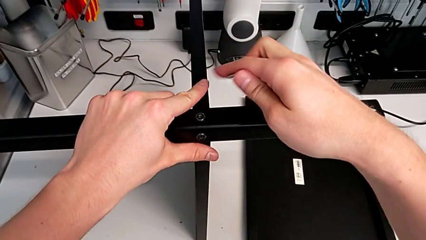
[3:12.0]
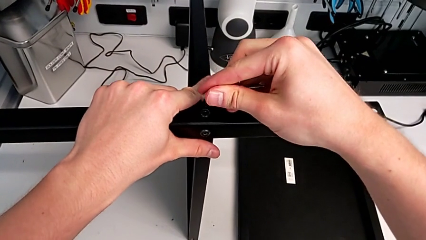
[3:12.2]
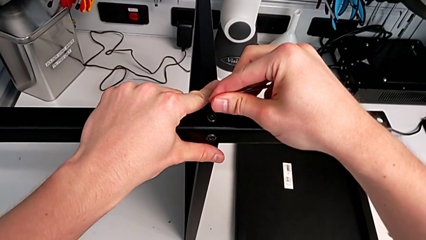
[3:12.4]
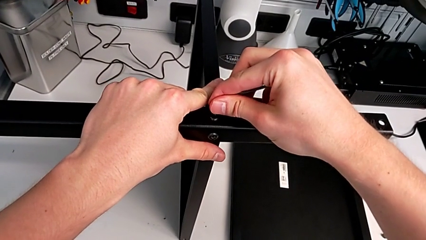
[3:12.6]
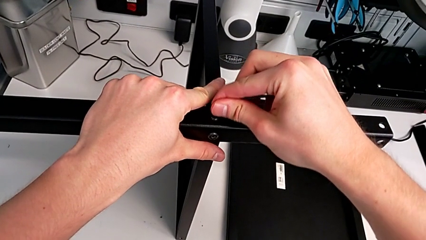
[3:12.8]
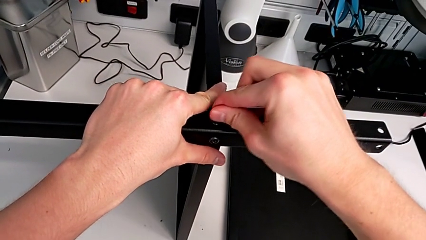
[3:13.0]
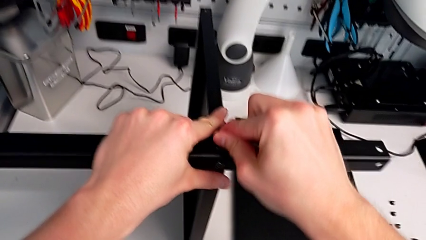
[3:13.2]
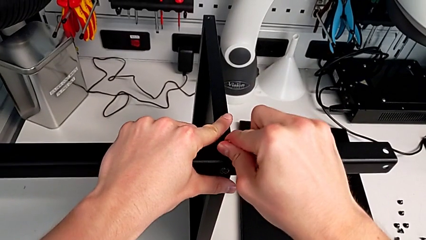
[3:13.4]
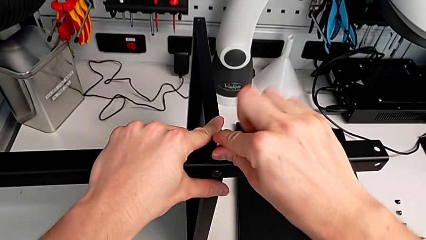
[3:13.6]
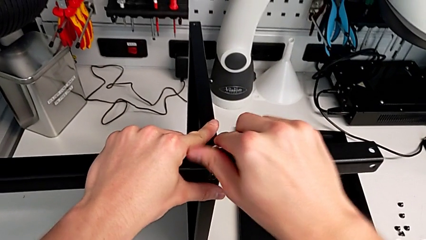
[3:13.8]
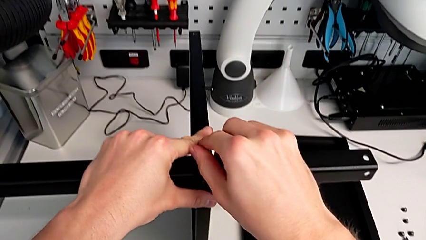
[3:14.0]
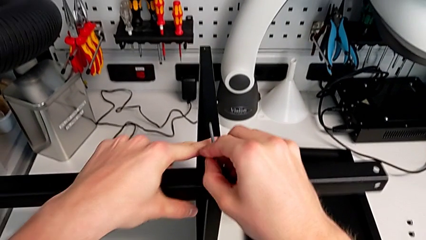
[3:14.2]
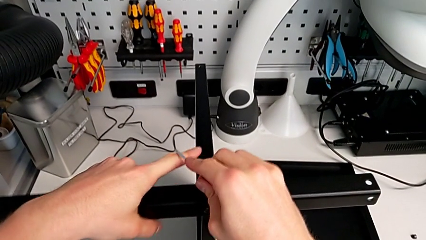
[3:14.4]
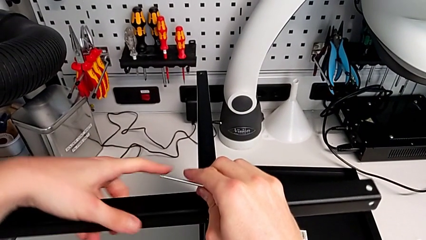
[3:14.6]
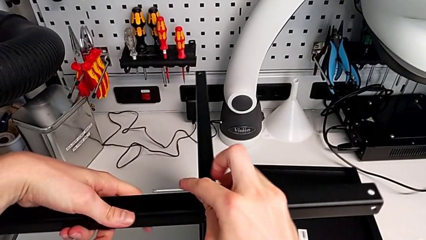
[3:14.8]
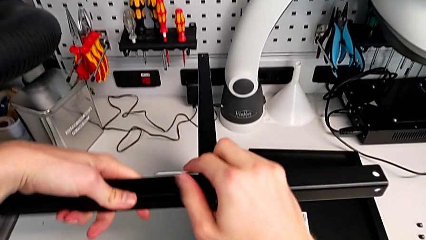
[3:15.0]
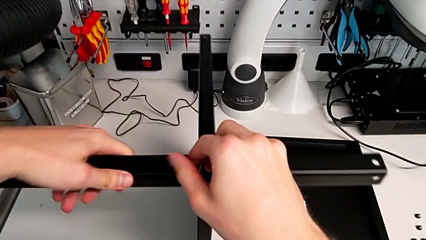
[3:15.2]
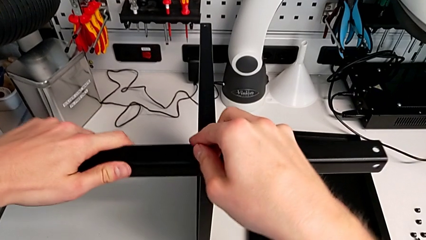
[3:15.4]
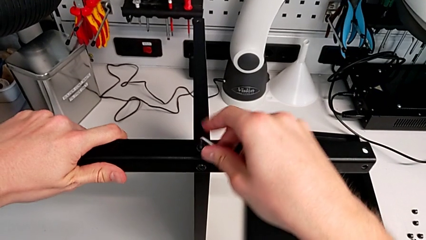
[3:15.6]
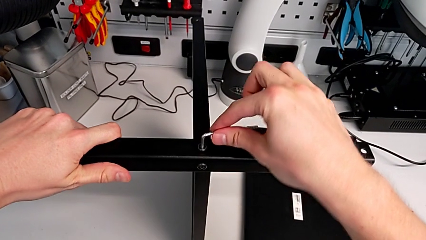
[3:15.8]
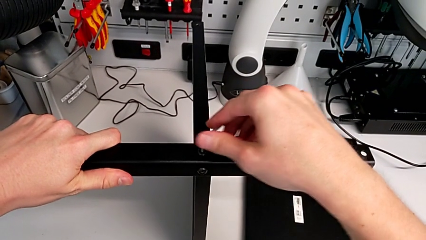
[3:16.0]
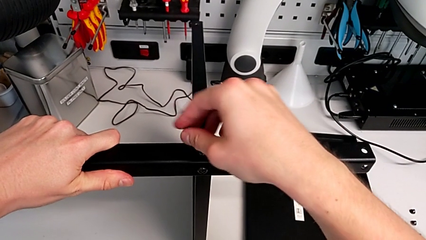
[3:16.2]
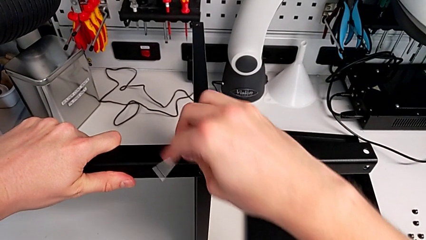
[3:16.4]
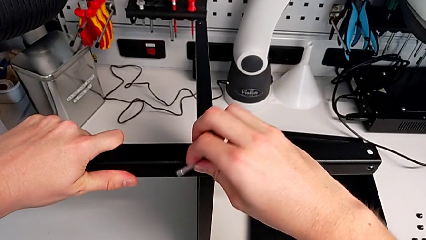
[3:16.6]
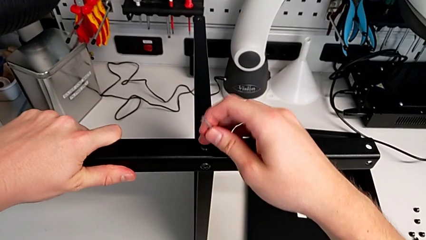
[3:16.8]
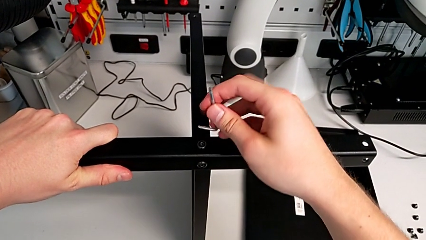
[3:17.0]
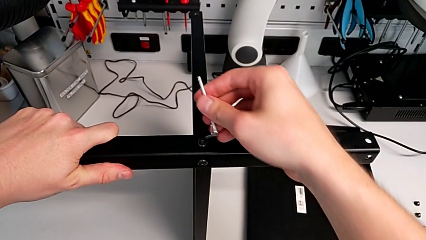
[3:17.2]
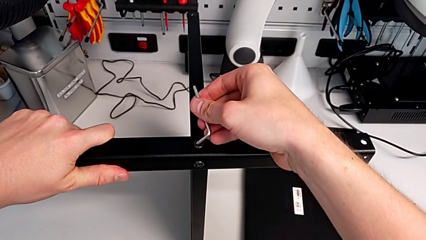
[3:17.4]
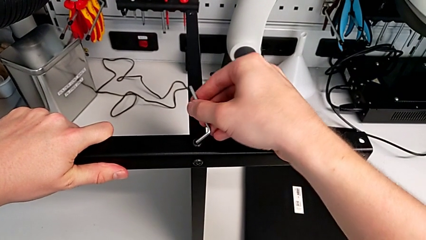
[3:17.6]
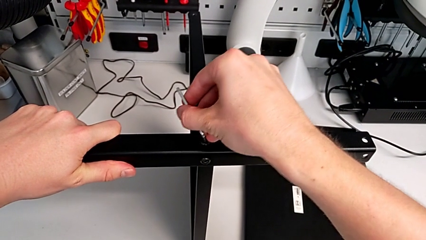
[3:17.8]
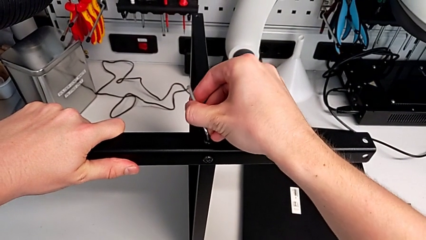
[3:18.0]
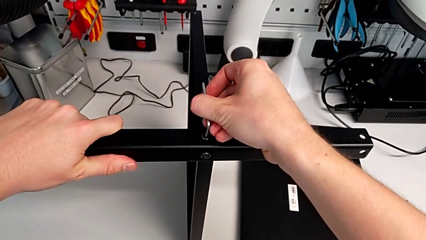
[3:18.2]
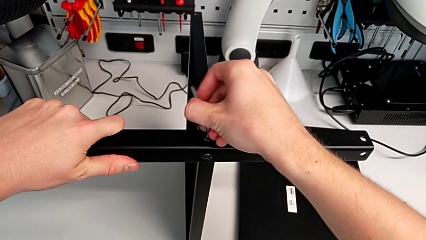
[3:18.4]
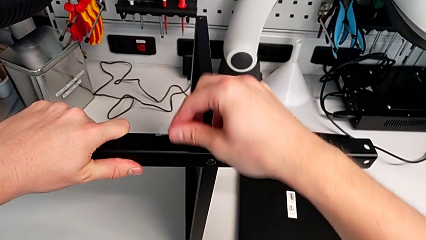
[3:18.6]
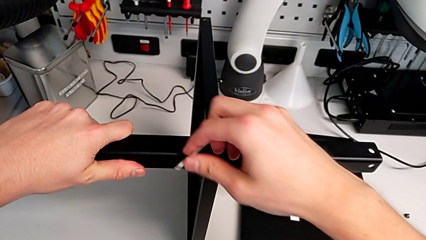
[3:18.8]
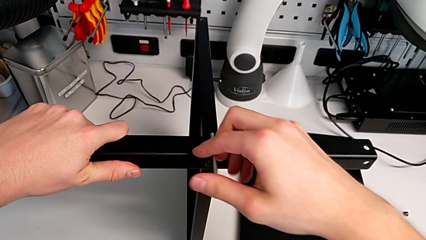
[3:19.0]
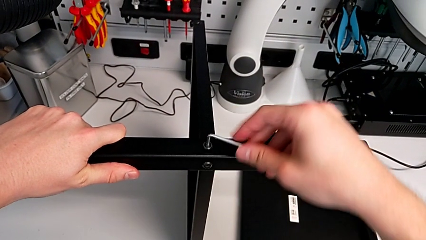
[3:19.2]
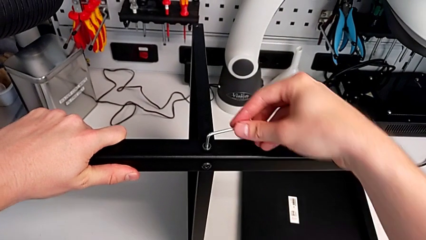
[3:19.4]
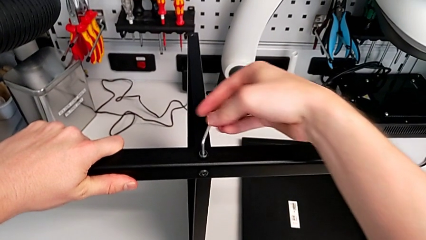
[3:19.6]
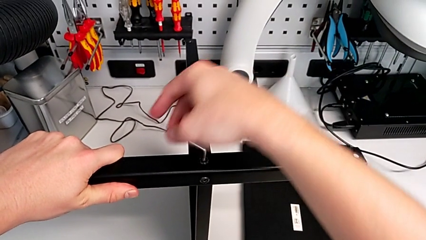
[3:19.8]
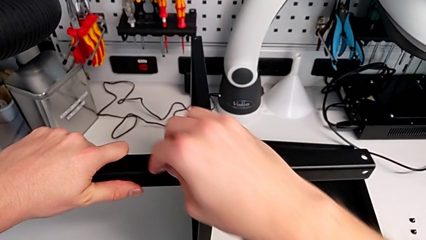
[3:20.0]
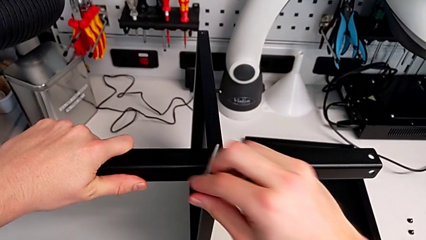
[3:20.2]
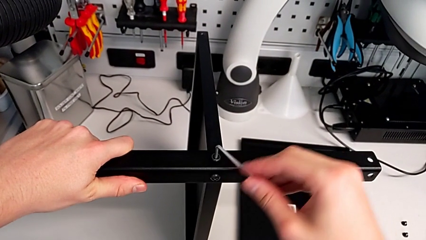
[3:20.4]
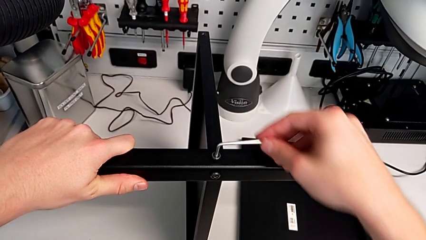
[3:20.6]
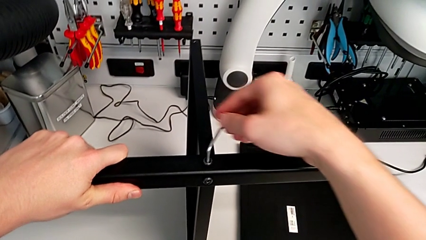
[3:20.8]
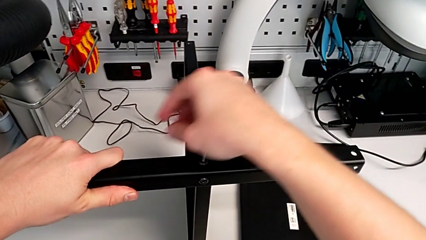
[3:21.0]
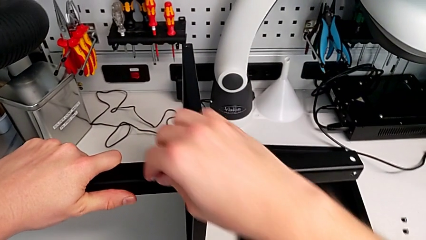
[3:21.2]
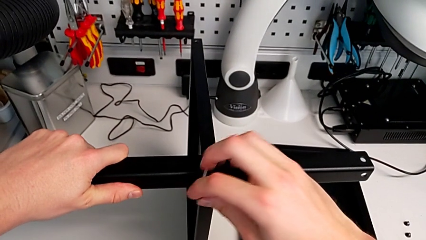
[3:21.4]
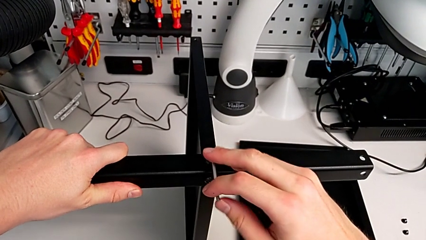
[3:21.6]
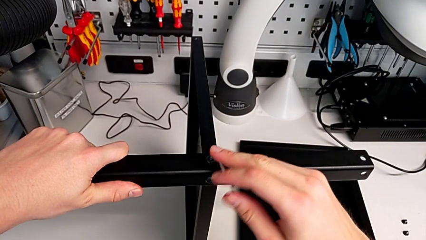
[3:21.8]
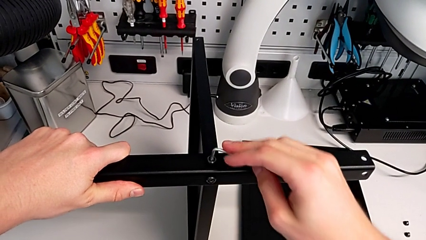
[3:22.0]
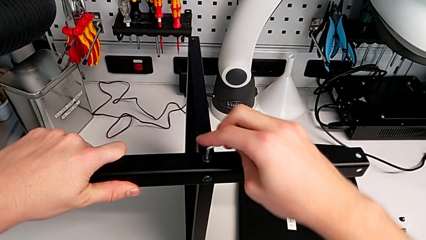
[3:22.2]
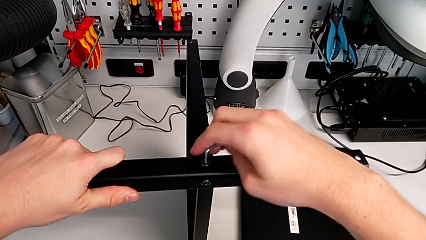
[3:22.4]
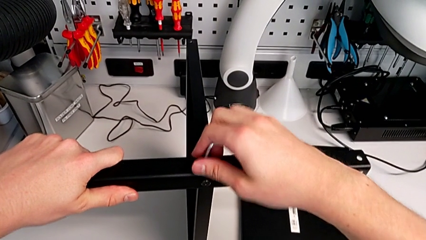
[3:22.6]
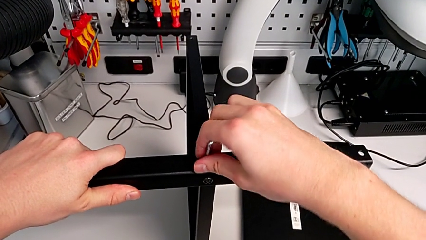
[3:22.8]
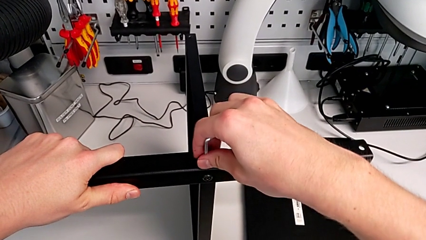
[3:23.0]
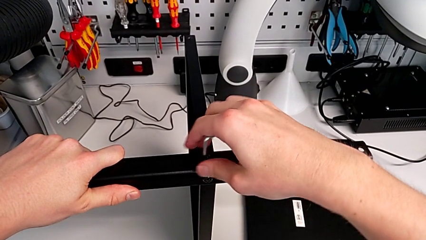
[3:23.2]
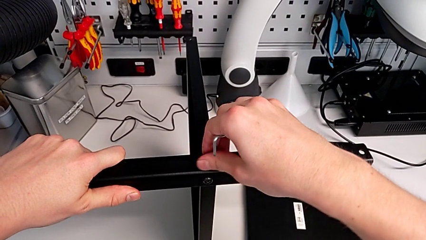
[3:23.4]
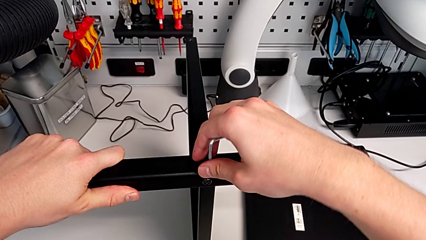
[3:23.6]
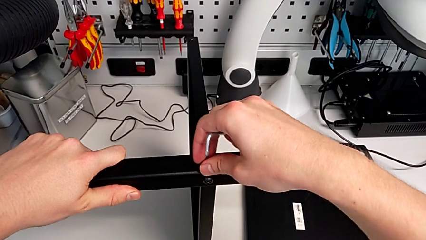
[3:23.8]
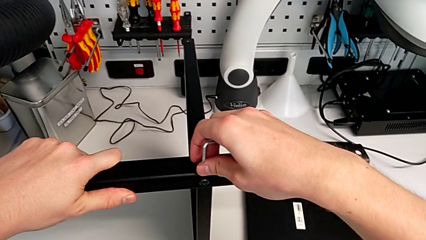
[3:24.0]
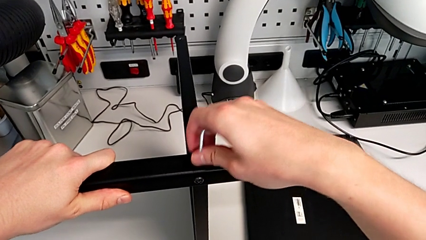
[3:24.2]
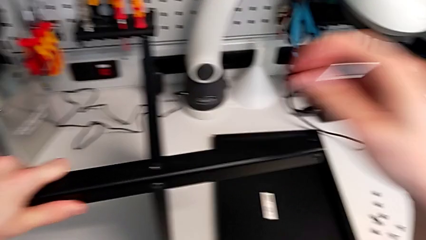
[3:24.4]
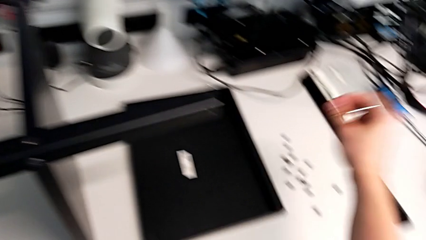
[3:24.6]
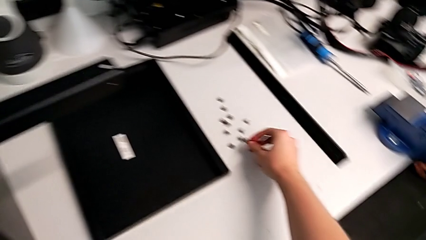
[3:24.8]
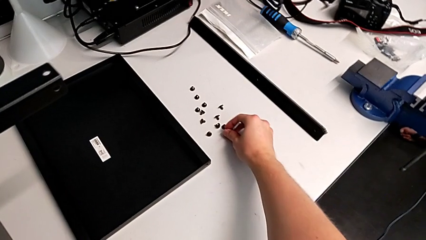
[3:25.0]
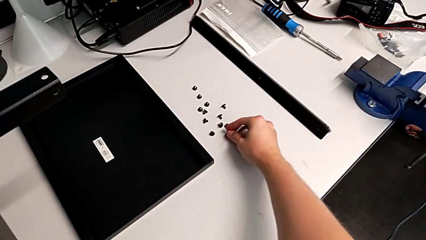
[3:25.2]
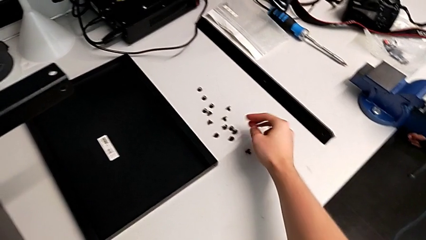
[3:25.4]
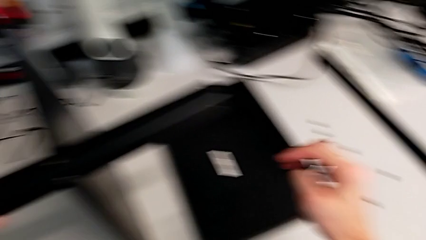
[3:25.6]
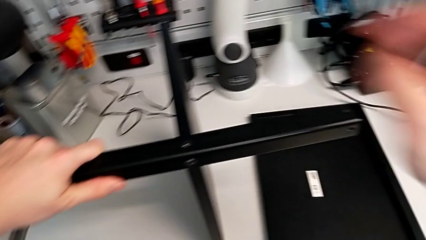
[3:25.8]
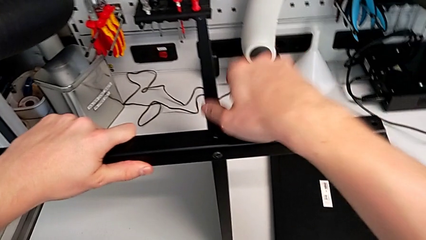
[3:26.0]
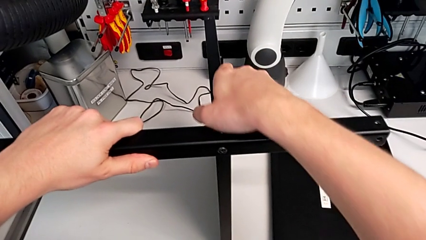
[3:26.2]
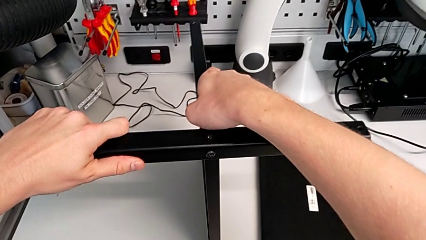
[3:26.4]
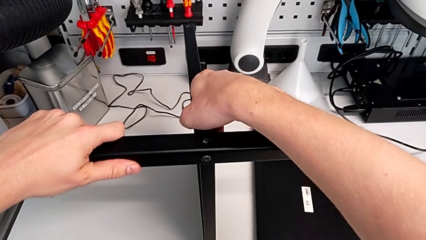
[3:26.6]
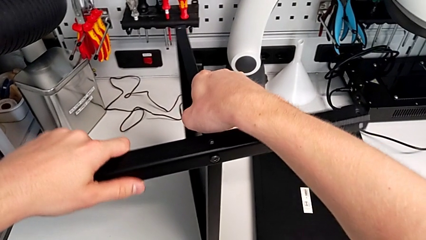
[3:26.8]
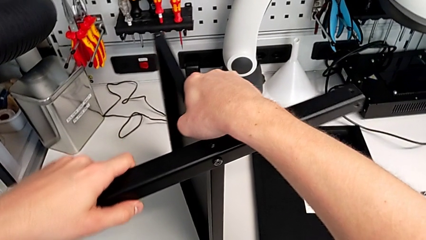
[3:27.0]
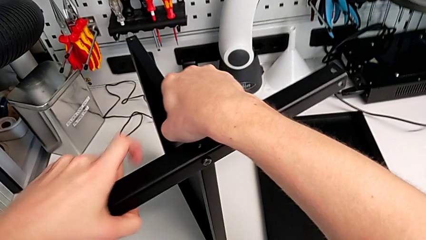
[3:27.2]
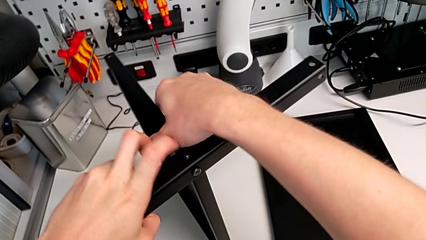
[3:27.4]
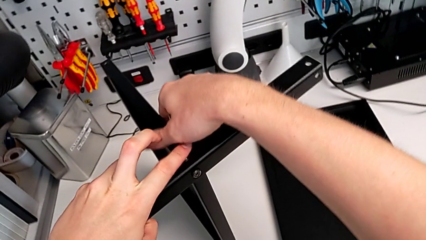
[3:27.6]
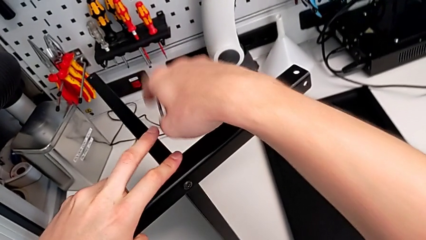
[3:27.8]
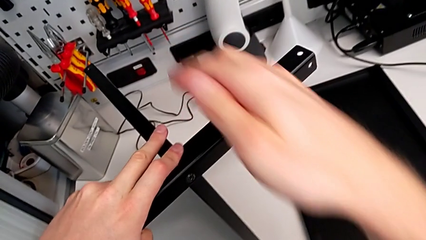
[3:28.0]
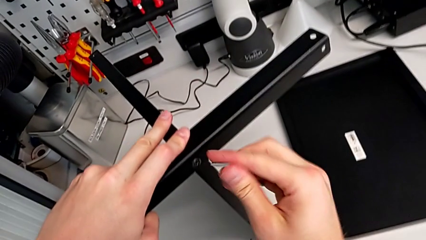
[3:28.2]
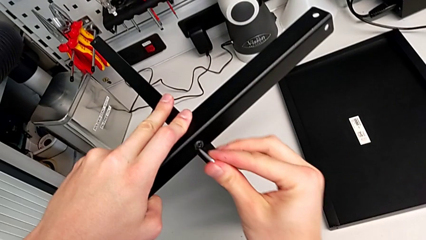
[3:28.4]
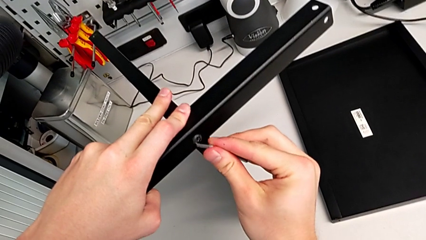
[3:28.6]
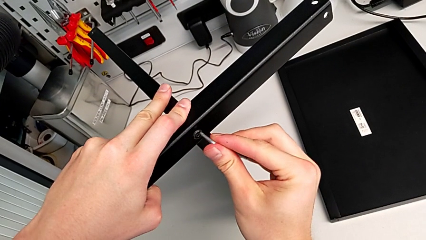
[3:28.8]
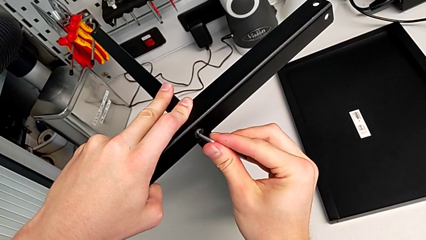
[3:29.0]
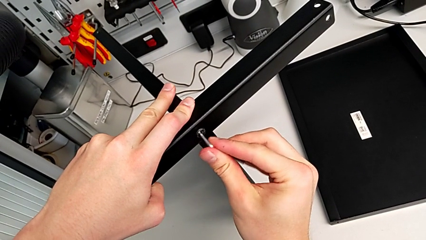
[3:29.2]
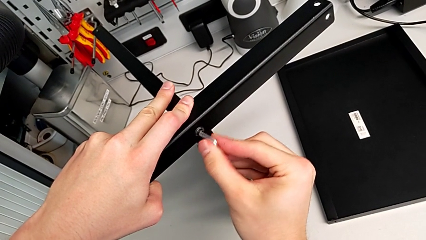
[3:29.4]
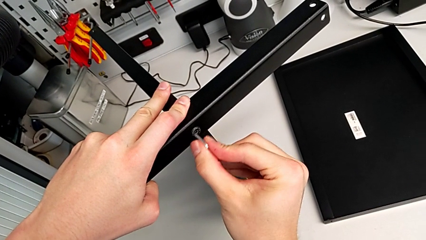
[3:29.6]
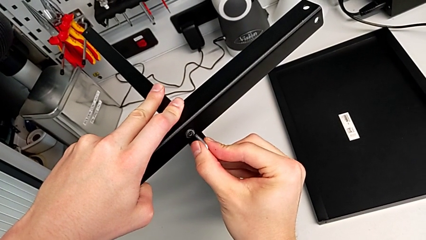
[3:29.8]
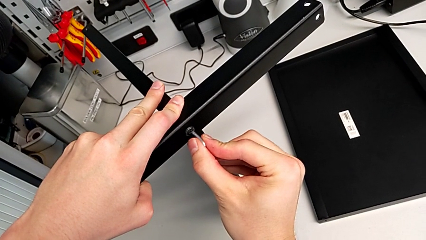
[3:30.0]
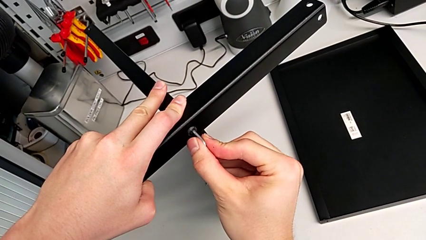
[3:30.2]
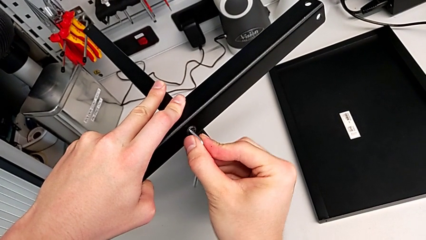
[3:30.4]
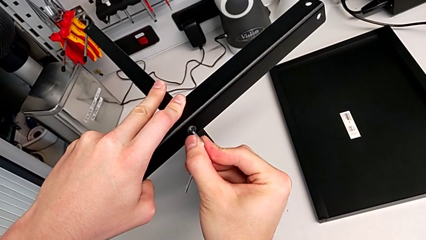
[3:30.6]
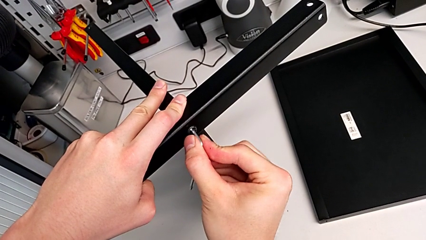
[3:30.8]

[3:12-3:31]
The camera wearer is disassembling the fourth leg. They insert the Allen wrench, unscrew the hex socket head, withdraw the Allen wrench, unscrew the hex socket head and disassemble it. They place the hex socket head, slide the nightstand and insert the Allen wrench.
